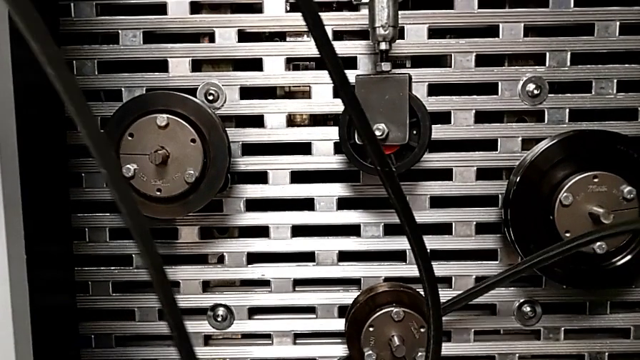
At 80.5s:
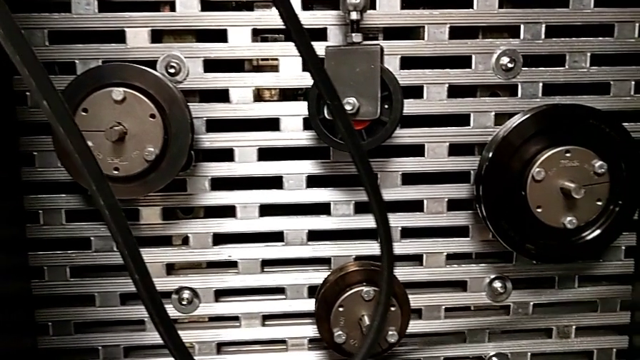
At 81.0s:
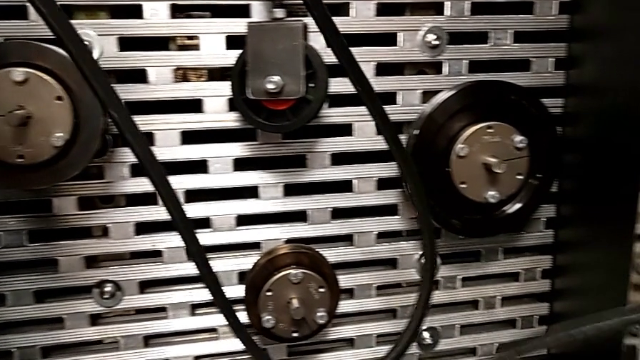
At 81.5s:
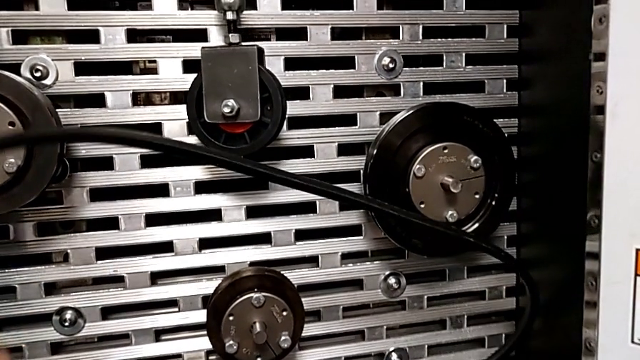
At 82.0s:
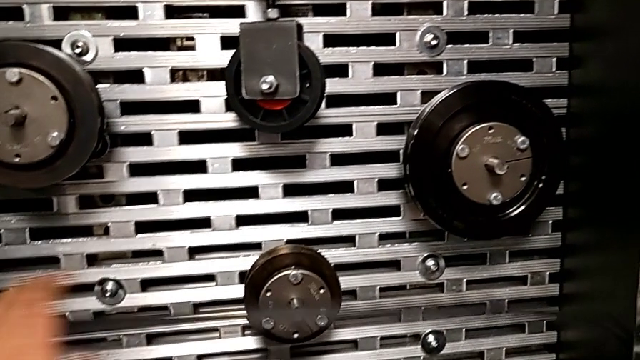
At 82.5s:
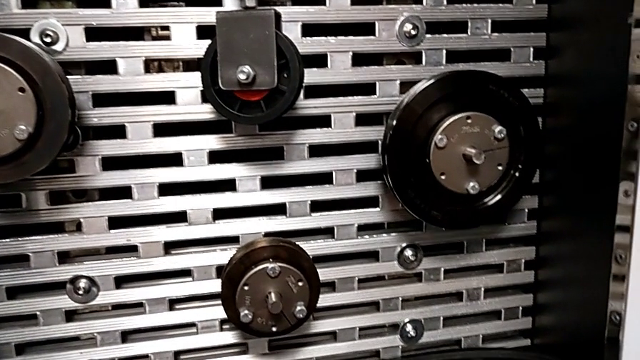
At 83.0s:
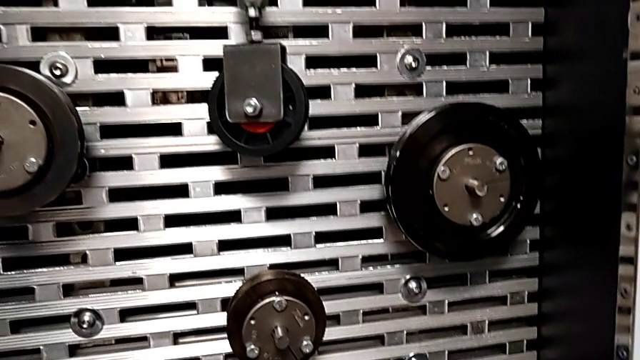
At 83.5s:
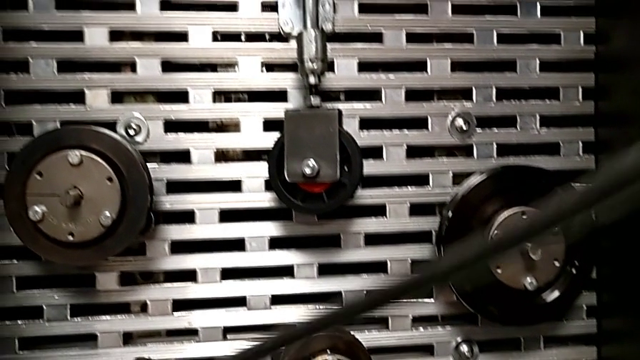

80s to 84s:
The camera wearer is removing the belt. They grab the old belt with the right hand and place the belt.

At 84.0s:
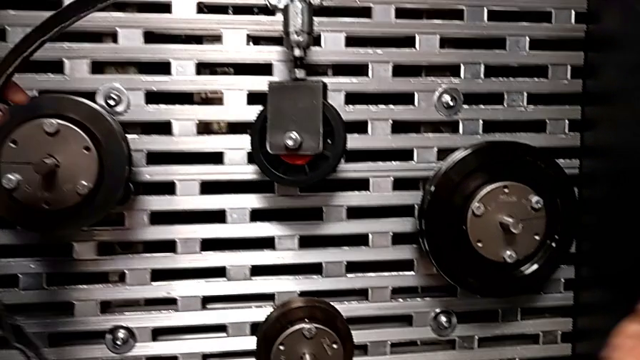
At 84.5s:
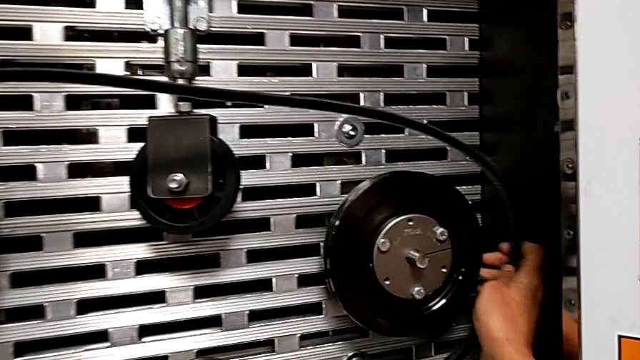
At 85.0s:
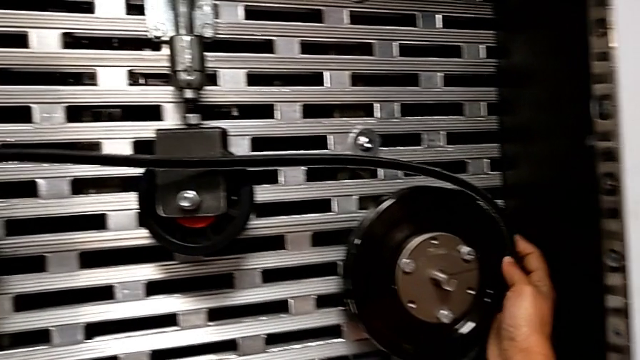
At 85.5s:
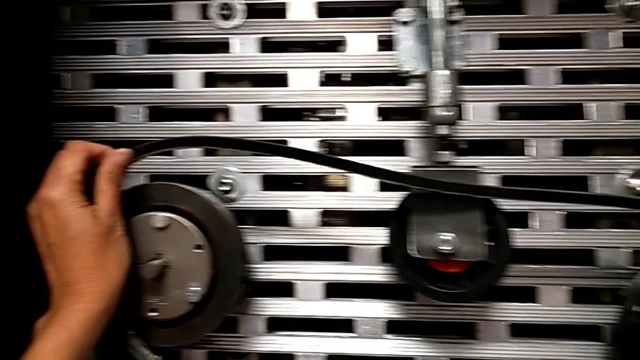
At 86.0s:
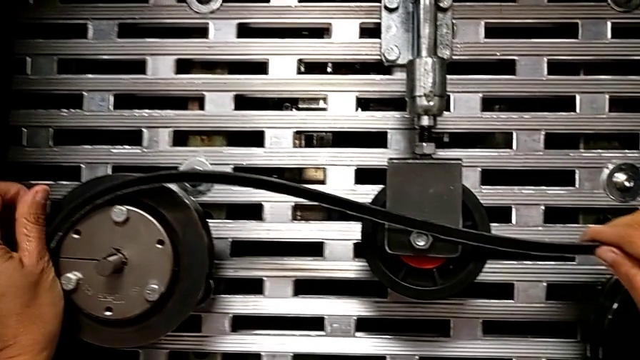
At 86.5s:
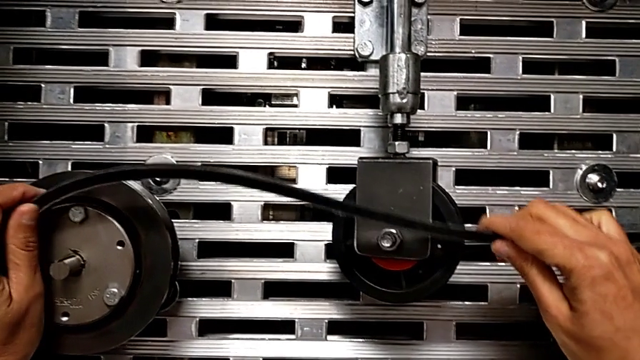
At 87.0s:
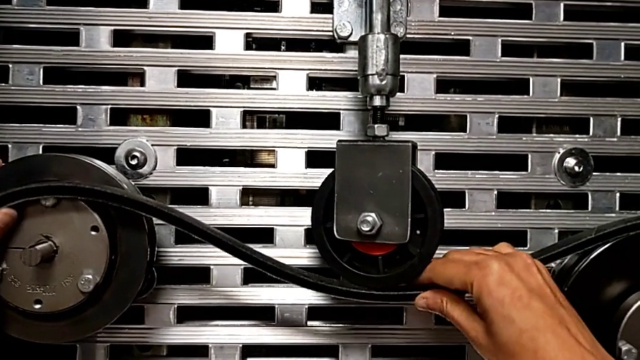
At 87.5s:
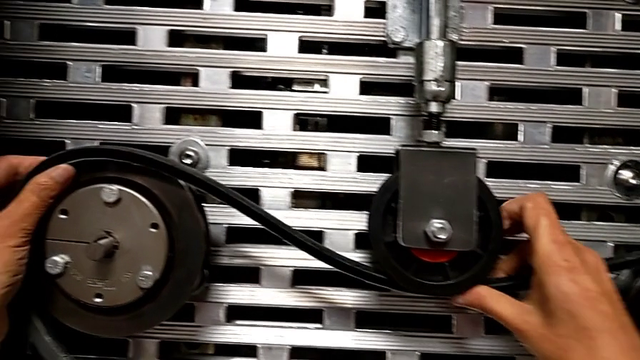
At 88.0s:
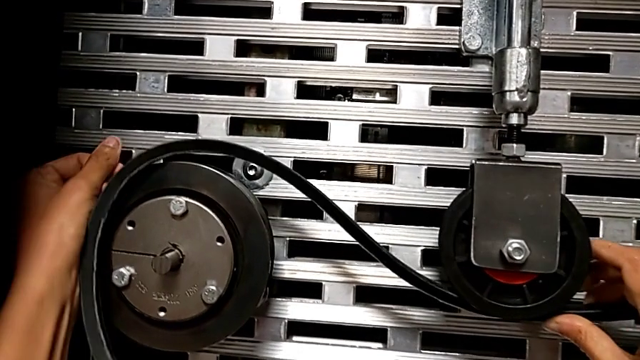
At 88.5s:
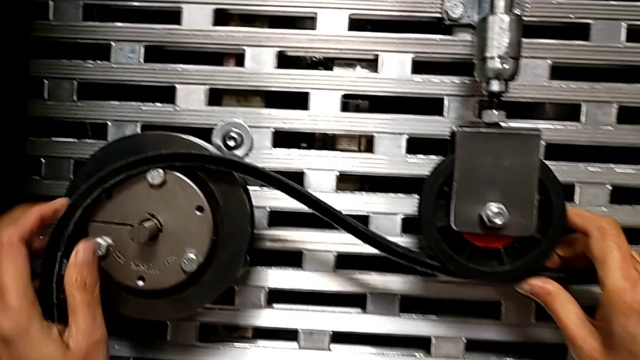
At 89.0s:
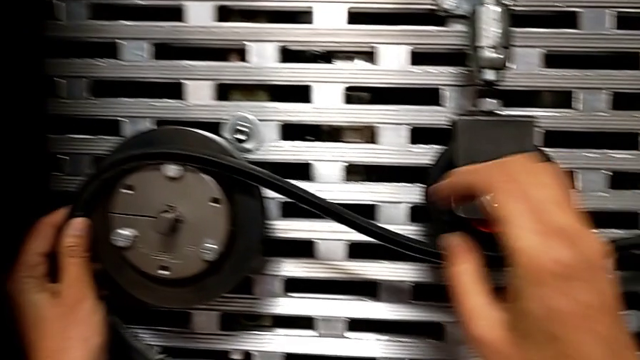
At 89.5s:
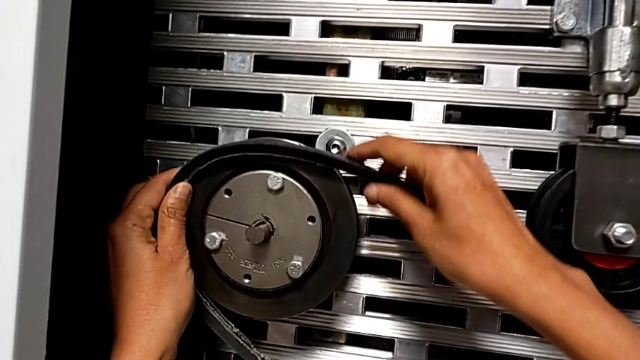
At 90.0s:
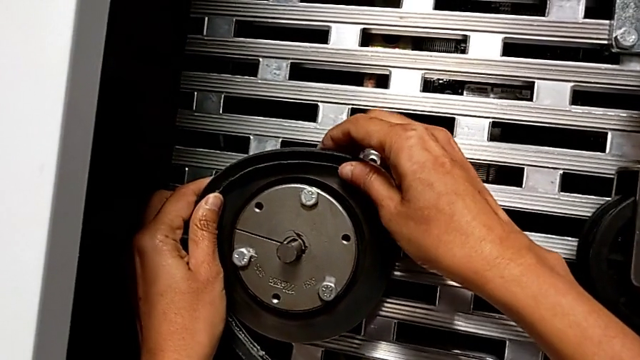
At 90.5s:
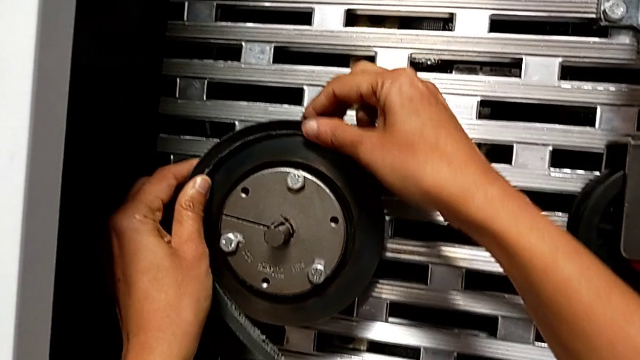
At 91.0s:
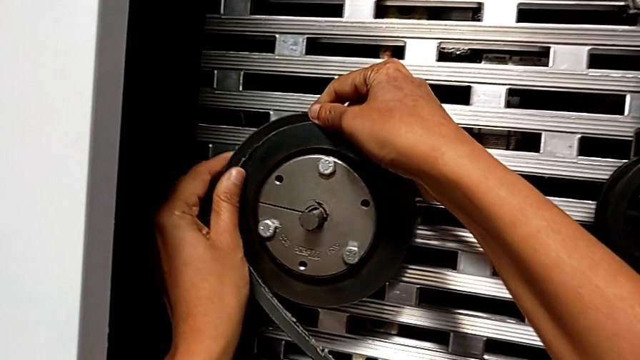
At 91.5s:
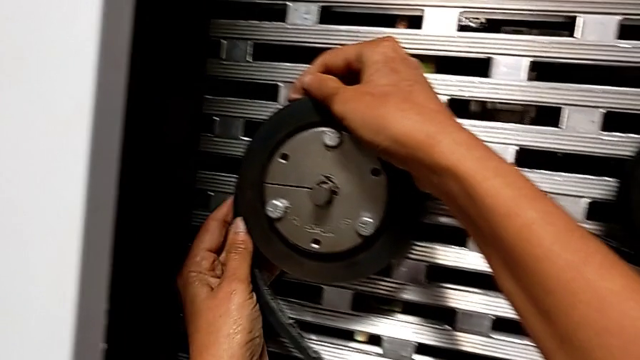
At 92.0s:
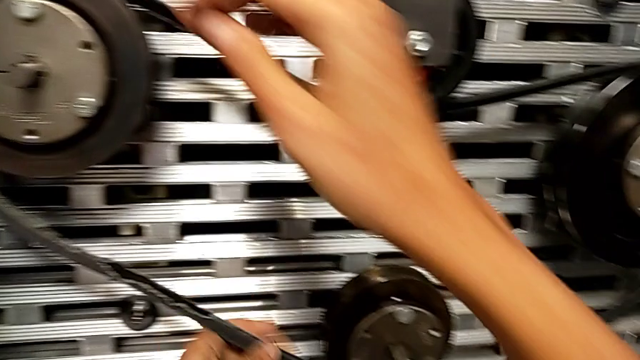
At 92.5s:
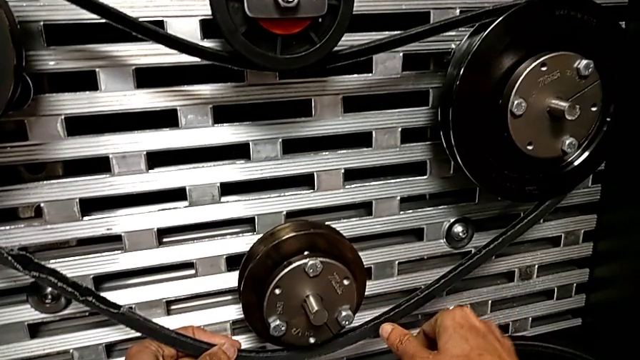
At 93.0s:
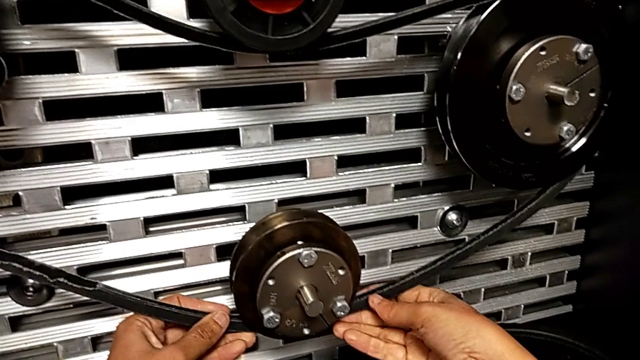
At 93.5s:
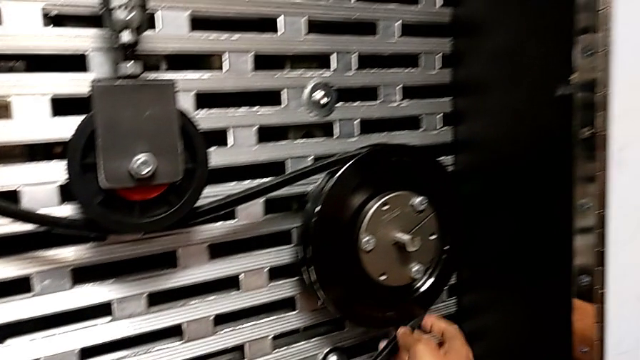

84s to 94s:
The camera wearer assembles the belt. They assemble the damaged belt.

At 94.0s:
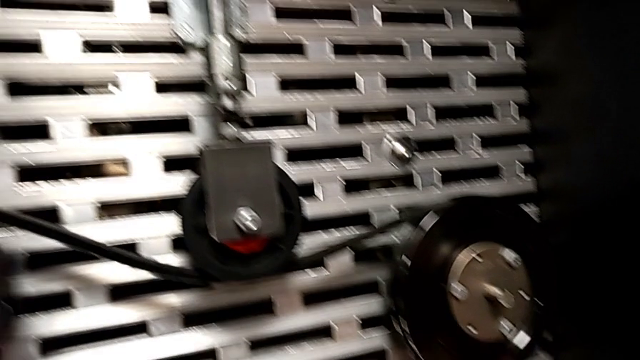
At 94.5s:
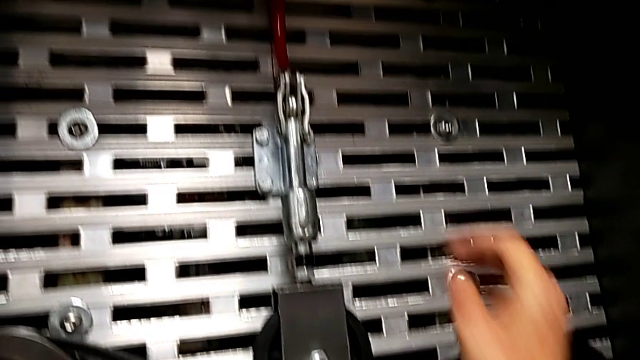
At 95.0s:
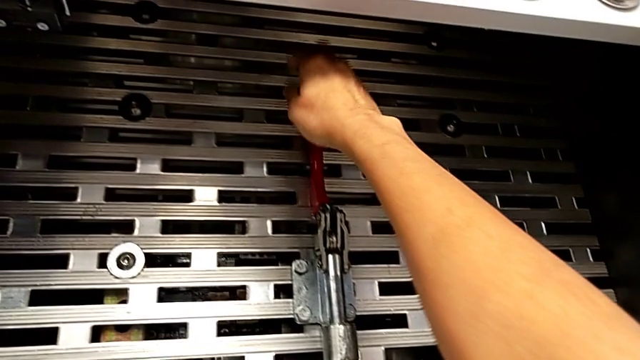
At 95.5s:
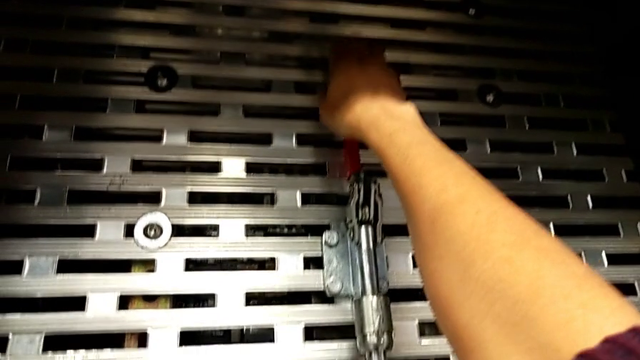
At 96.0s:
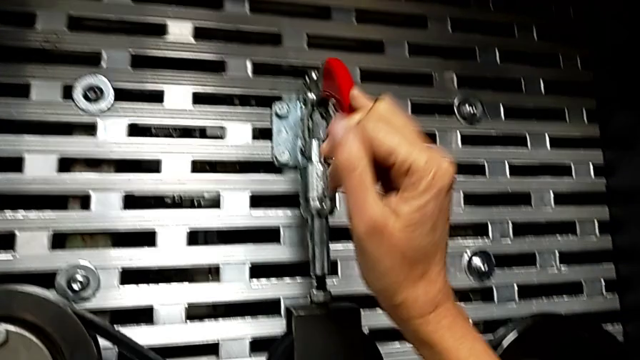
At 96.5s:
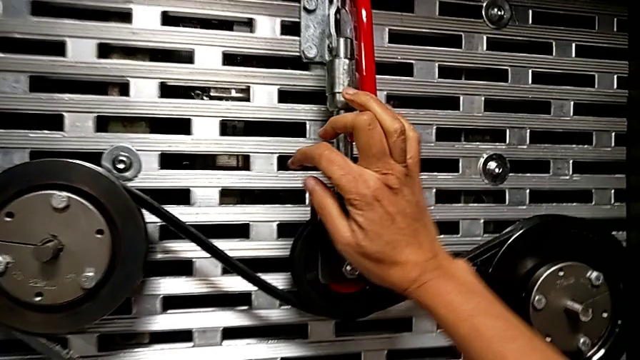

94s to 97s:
The camera wearer pulls down the lever. They push the red lever.

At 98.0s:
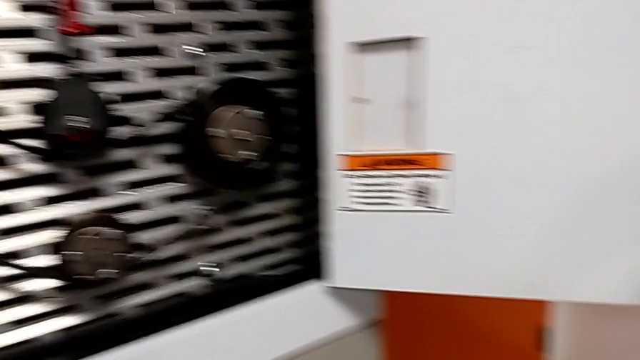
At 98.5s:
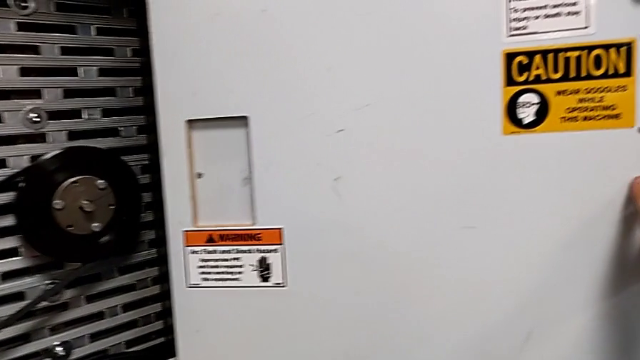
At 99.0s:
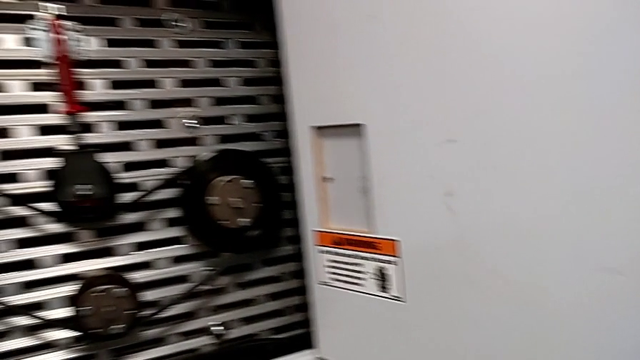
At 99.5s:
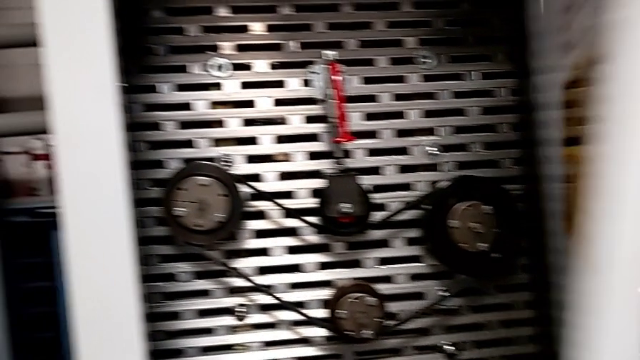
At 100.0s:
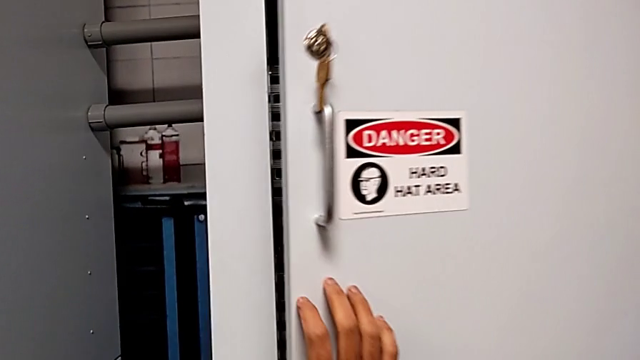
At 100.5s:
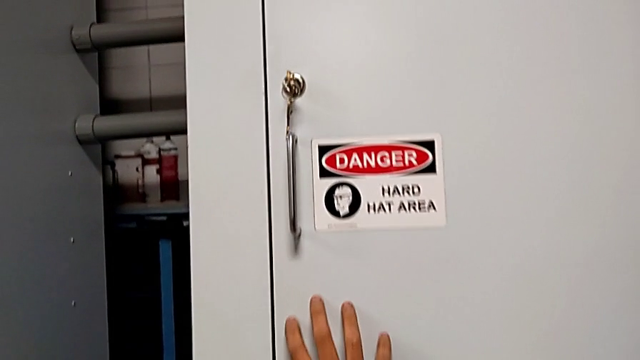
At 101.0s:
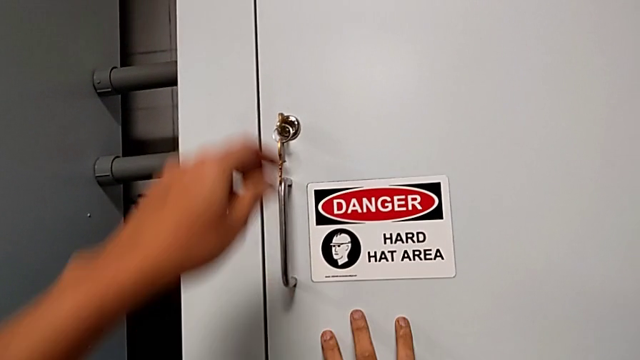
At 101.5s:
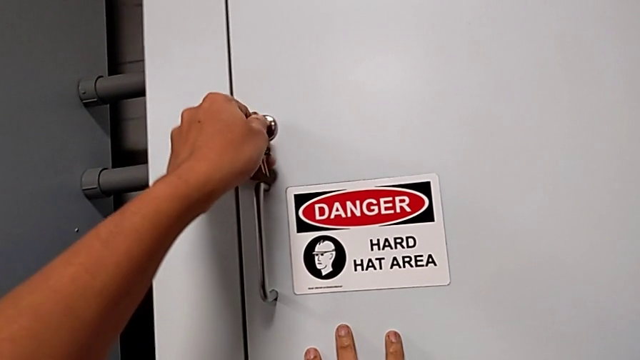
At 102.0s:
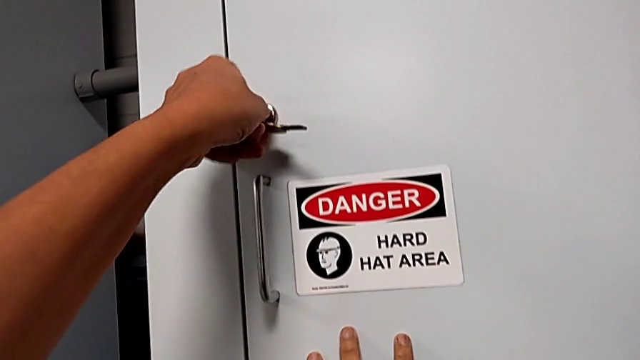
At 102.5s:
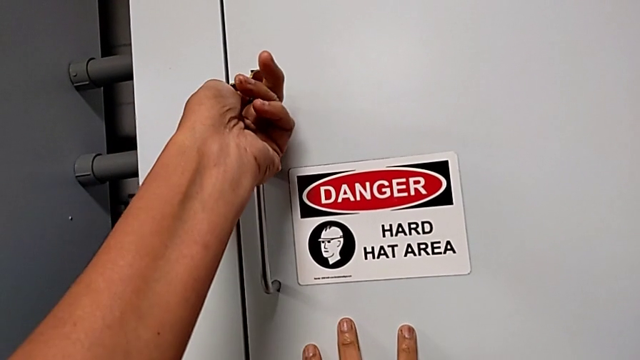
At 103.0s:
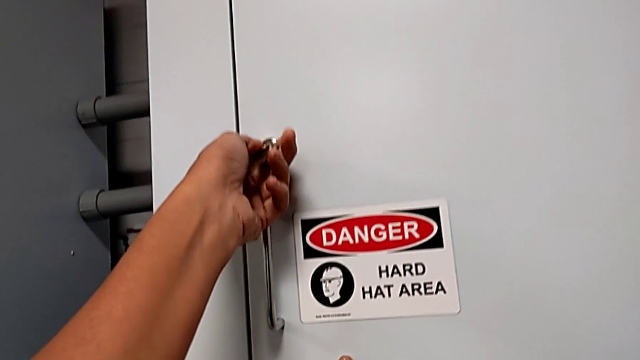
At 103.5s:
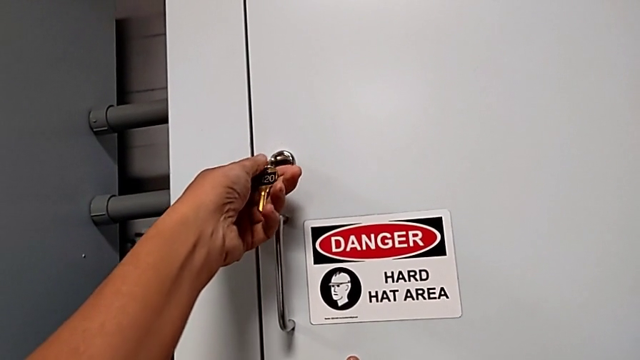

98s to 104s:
The camera wearer locks the front panel door. They close the front panel door and lock it.
